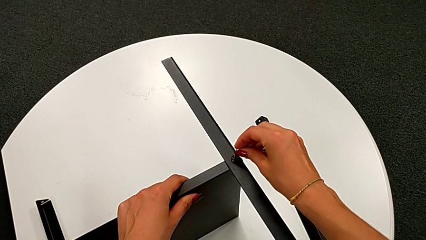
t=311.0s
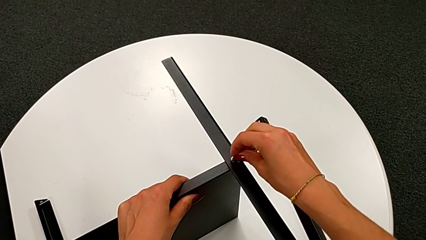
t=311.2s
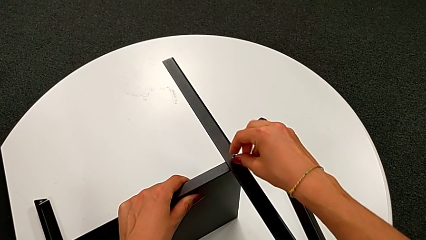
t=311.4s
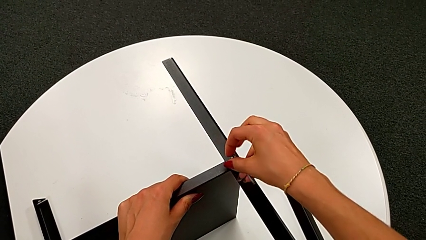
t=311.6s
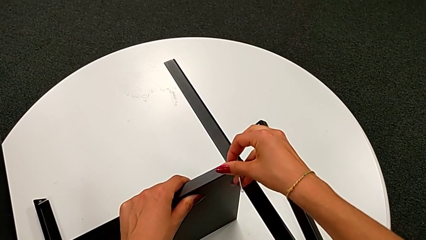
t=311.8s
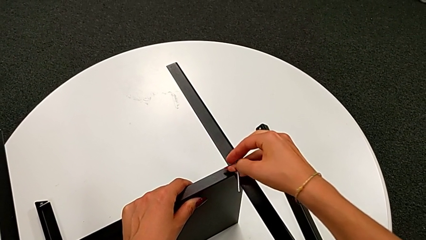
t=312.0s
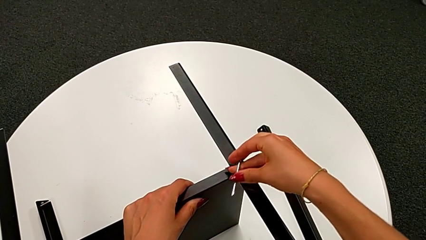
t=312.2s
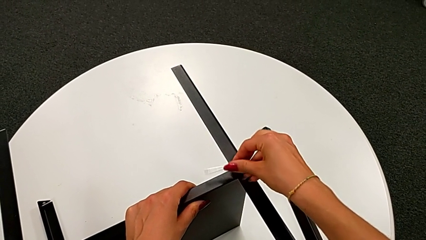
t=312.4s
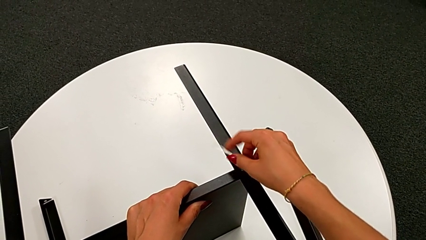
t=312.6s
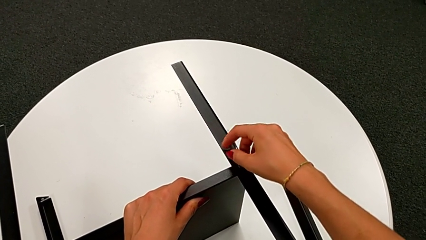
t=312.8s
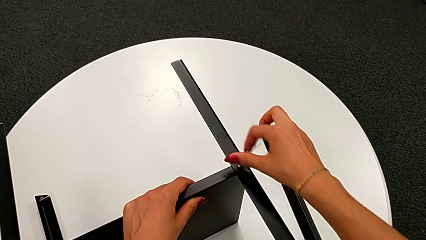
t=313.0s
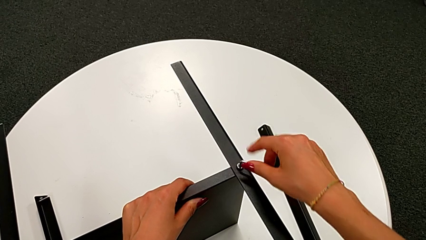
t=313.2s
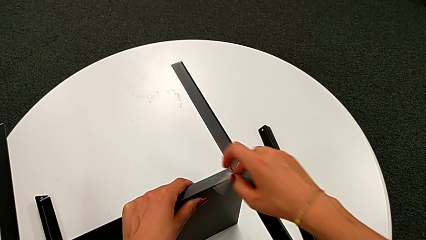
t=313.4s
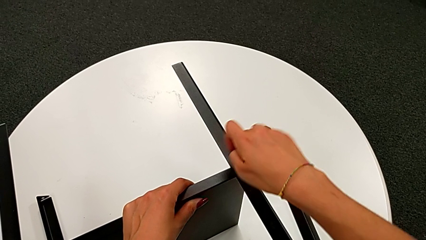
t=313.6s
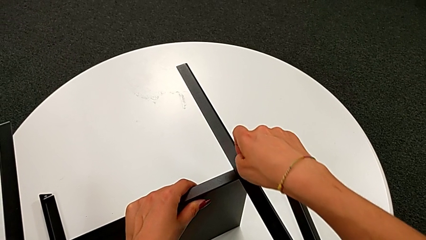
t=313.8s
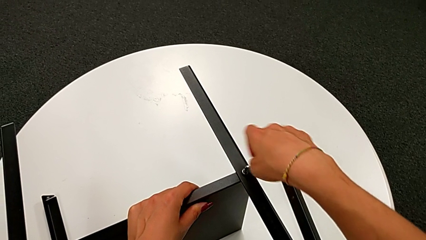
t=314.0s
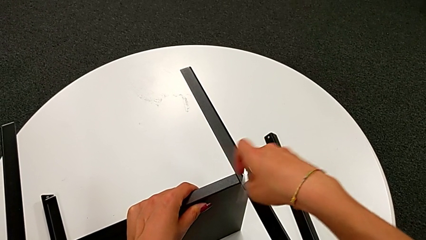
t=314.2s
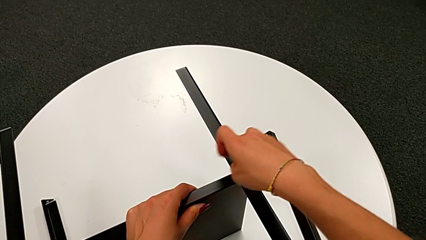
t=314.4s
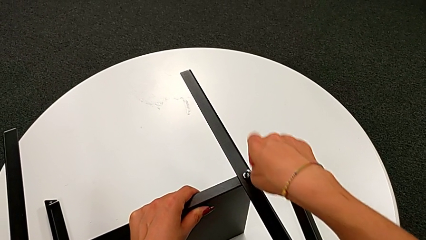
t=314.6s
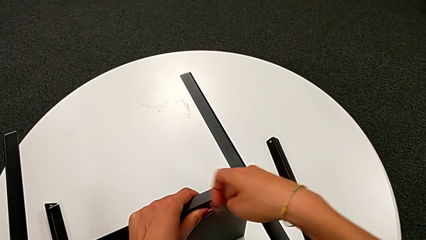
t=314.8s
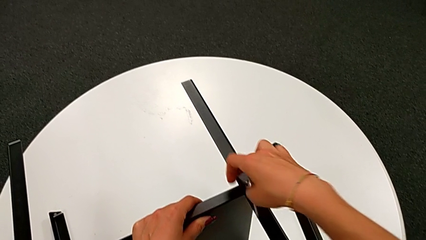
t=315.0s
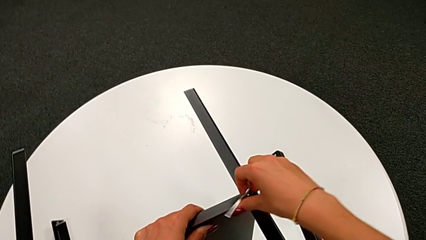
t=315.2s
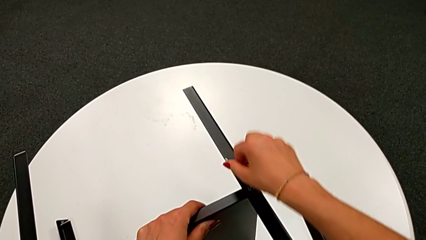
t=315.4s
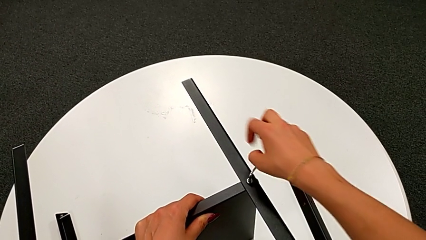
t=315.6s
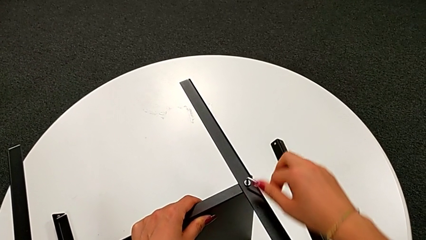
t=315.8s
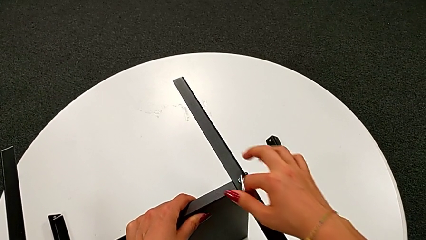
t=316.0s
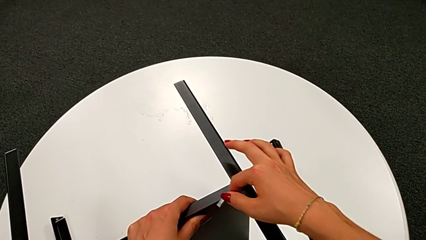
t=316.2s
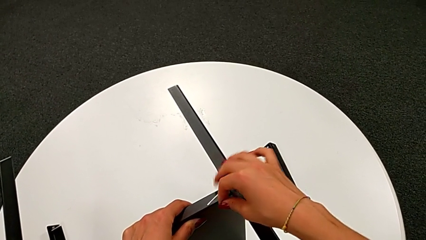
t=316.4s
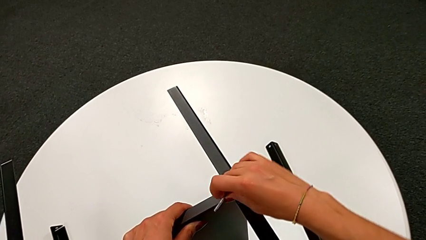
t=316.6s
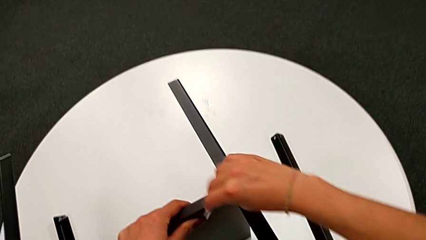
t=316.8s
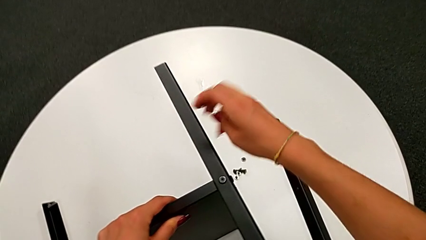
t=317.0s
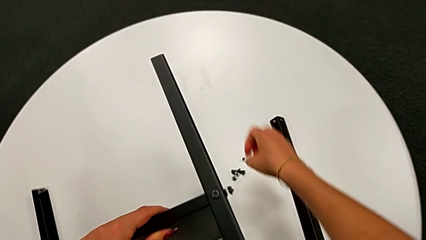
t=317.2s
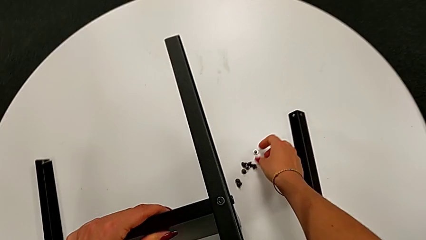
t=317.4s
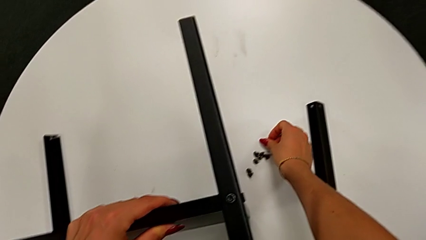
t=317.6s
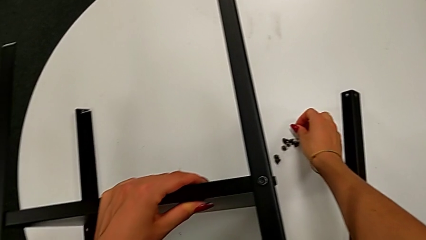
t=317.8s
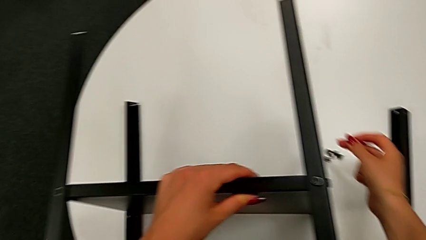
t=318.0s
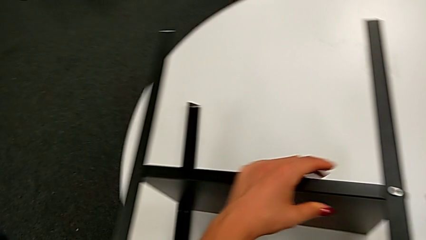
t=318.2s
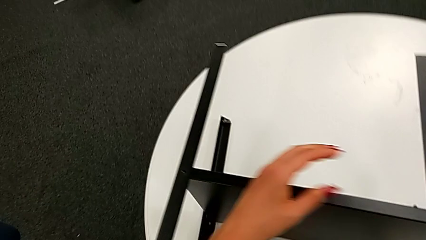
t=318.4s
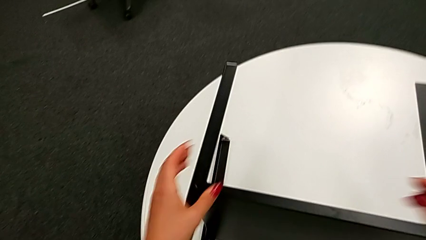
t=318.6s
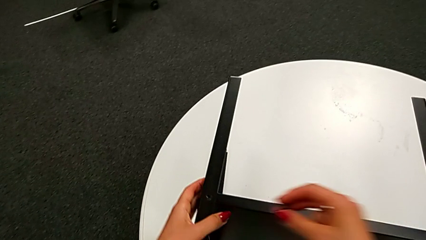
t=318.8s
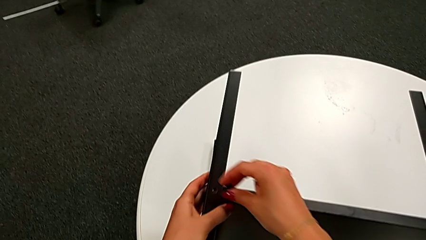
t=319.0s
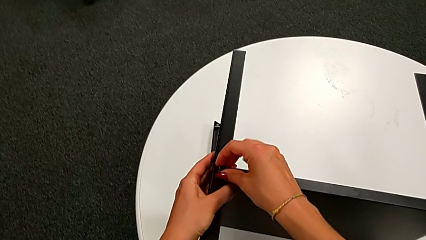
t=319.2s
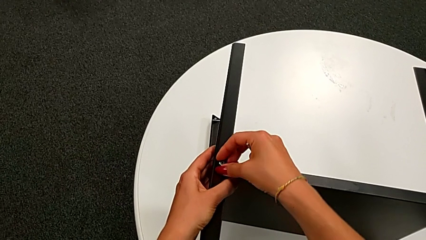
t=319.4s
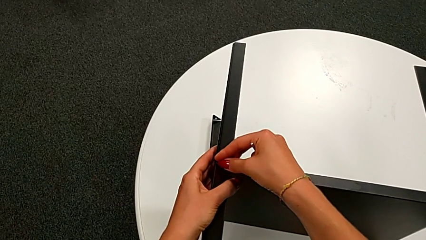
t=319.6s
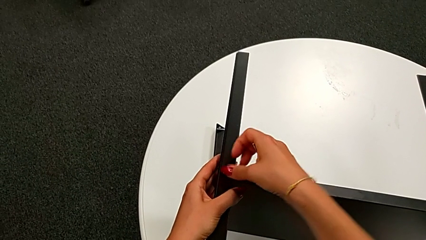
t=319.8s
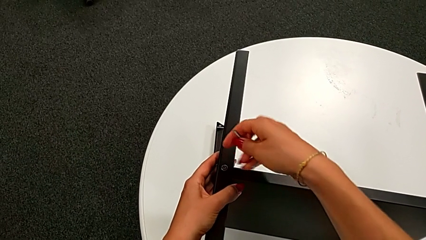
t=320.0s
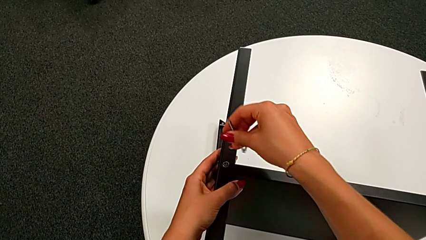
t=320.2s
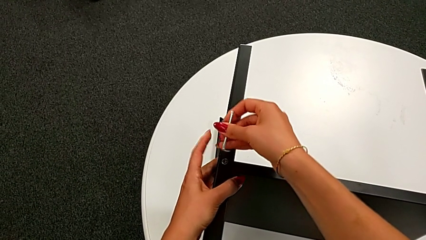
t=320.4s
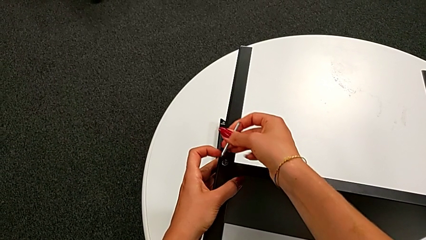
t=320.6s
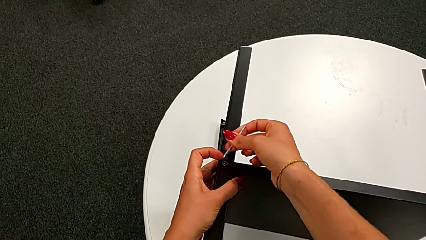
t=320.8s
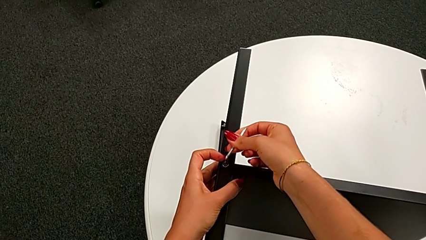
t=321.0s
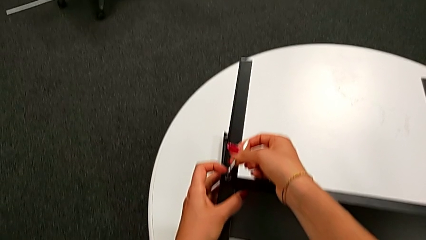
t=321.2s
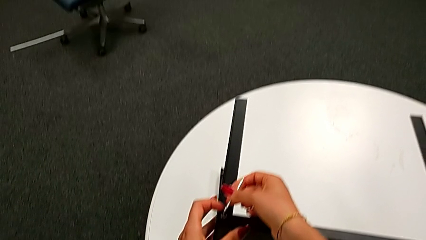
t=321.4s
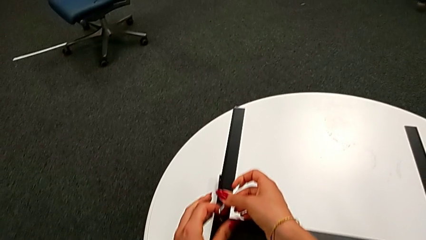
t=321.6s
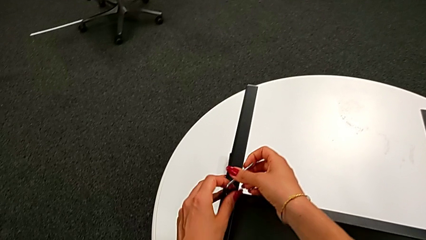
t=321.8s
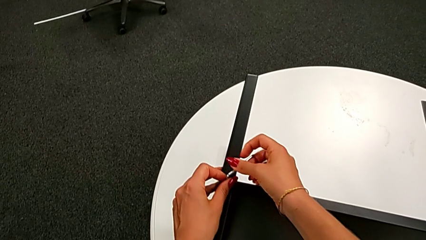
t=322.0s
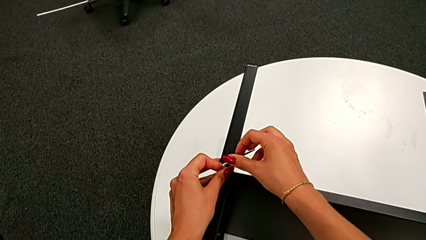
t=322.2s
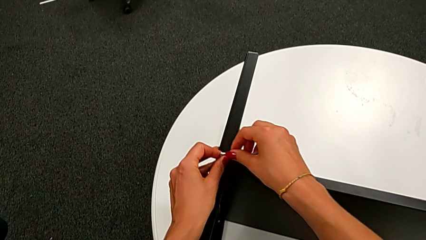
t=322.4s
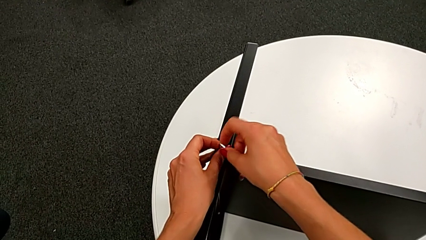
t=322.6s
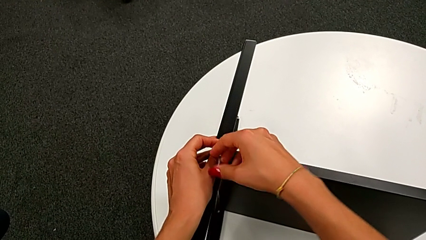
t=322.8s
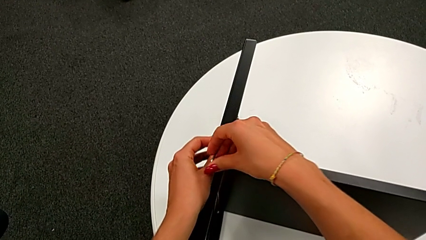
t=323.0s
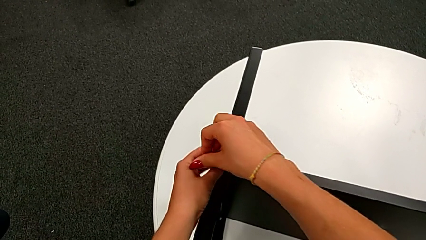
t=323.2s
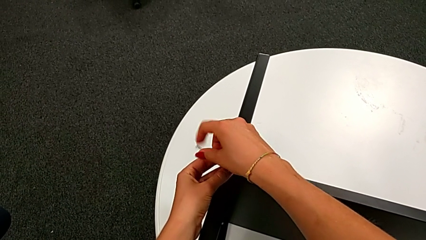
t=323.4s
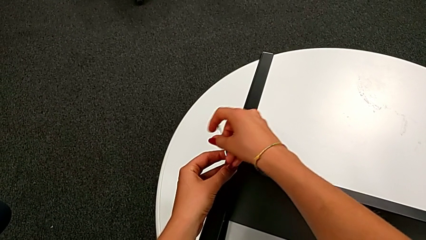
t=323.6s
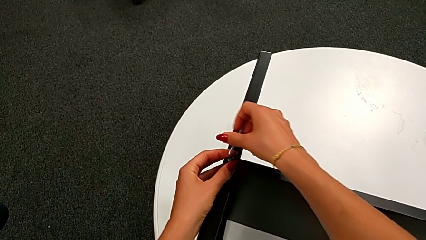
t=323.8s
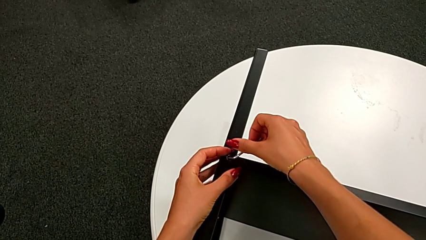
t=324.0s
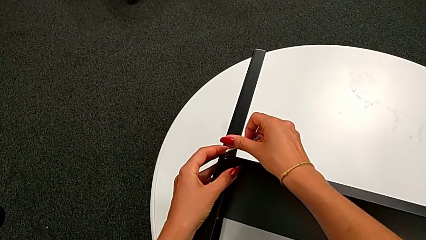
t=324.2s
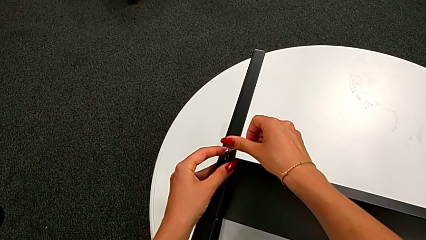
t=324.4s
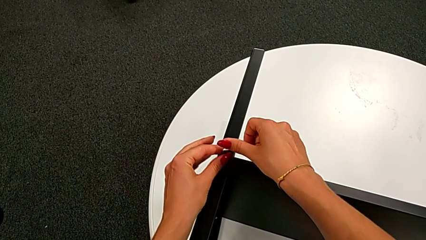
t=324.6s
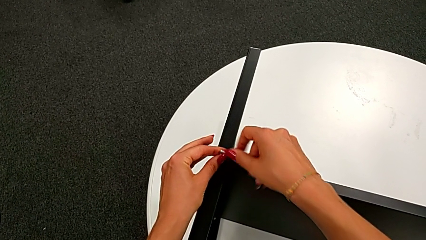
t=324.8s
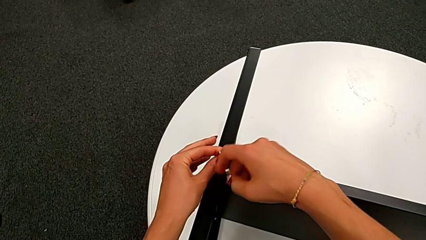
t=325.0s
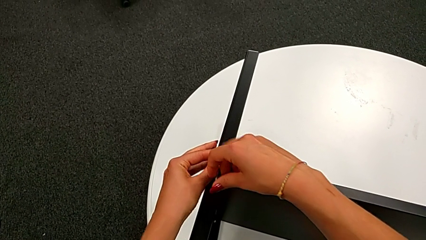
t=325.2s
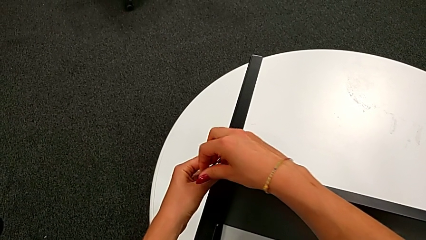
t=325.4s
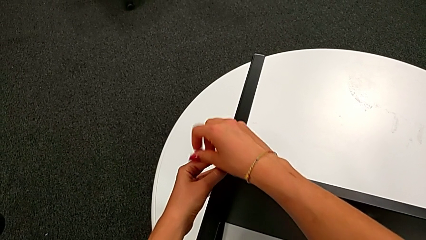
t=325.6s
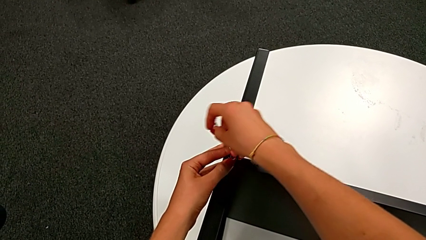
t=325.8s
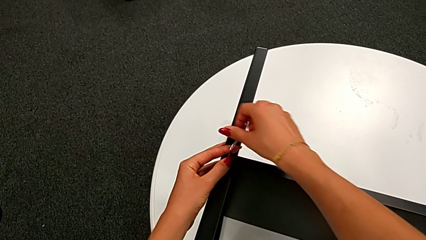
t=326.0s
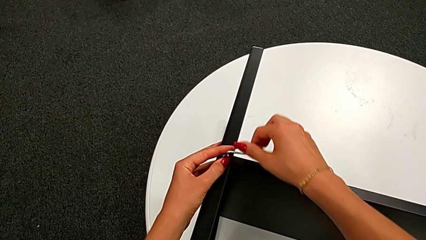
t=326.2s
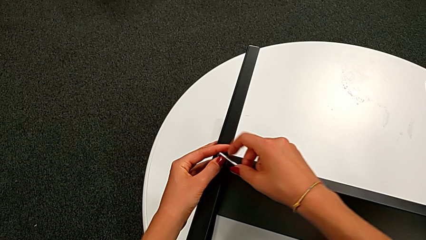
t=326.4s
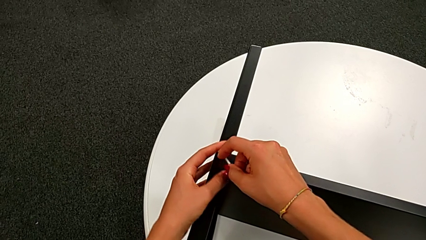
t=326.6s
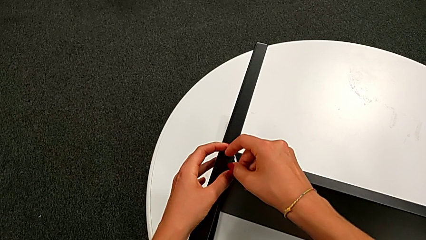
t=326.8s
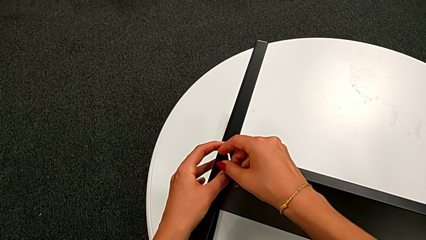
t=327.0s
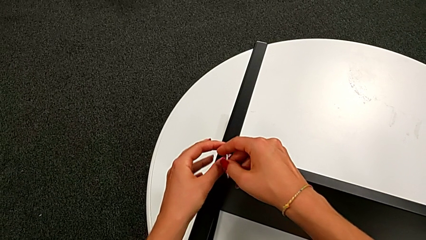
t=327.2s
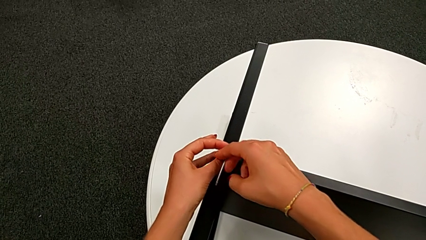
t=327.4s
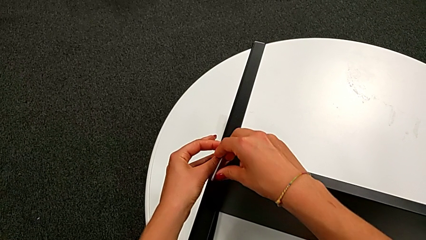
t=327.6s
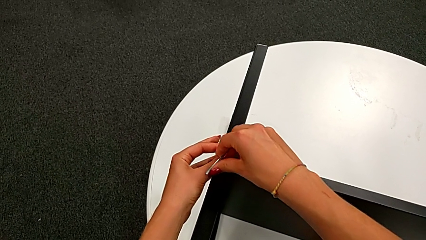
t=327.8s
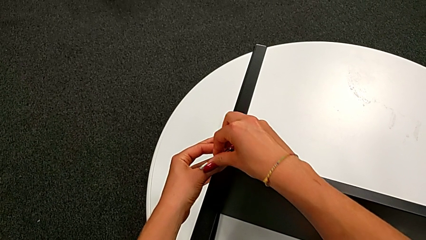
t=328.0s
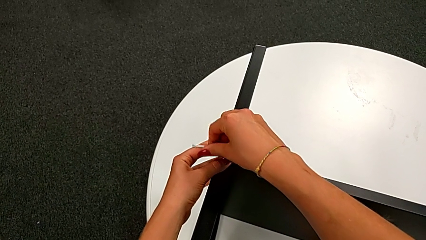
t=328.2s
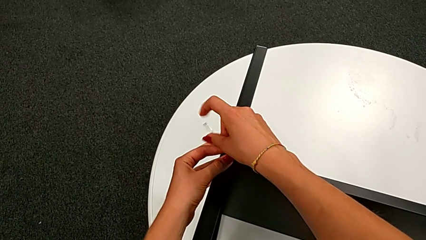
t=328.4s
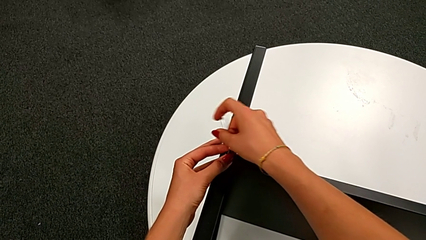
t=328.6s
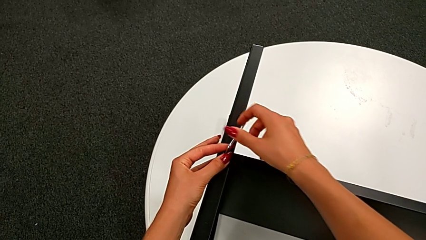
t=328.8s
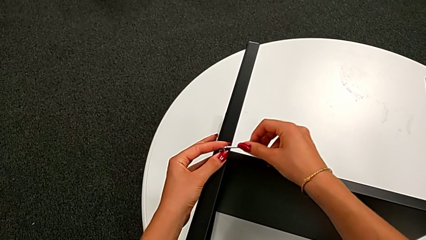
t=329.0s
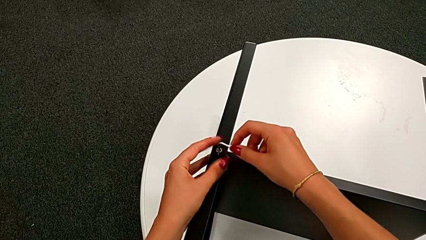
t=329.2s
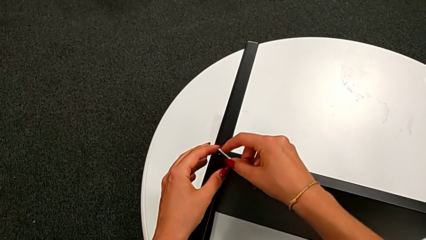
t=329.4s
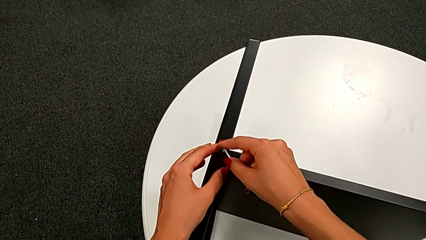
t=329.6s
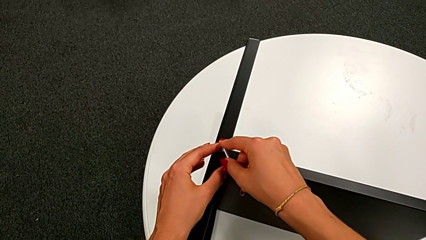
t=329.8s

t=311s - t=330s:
The camera wearer is assembling the bottom tray. They screw the eighth hex socket head, withdraw the Allen wrench, grab the ninth hex socket head, insert it, insert the Allen wrench and begin to screw the ninth hex socket head.
